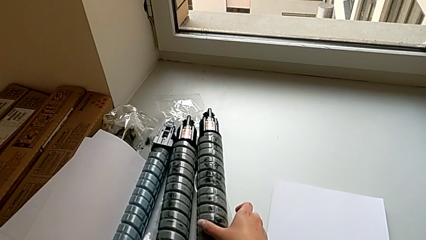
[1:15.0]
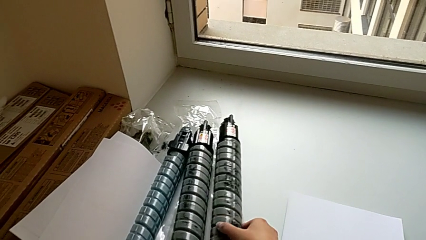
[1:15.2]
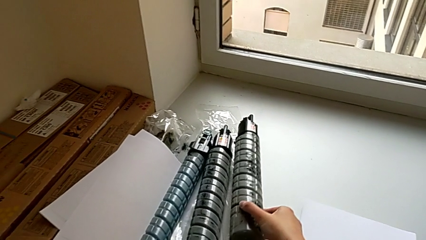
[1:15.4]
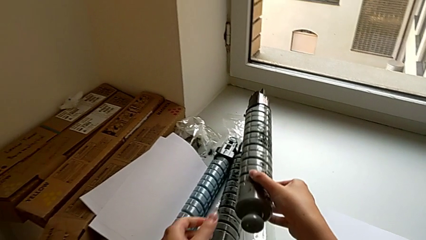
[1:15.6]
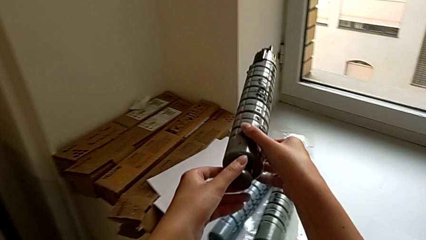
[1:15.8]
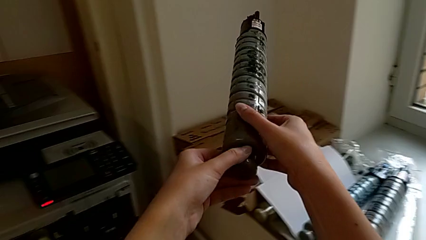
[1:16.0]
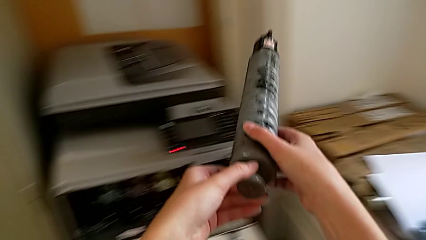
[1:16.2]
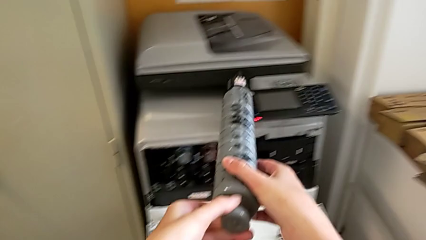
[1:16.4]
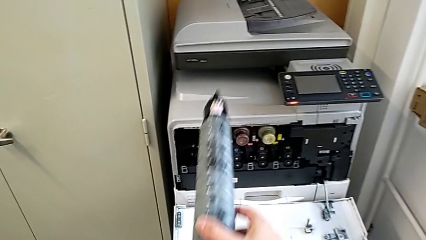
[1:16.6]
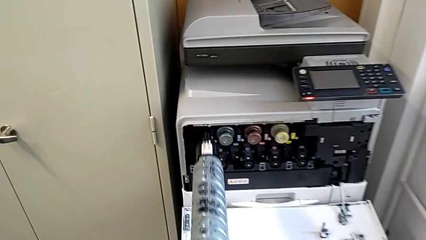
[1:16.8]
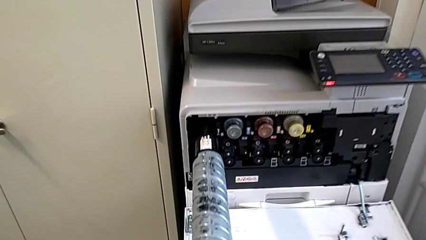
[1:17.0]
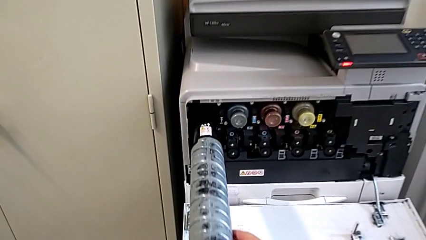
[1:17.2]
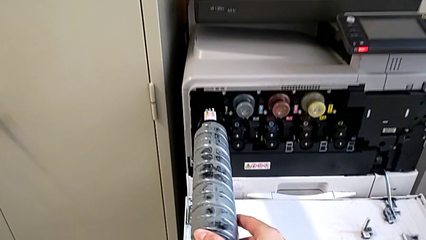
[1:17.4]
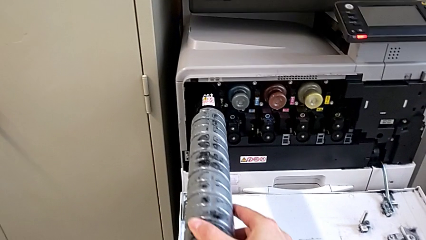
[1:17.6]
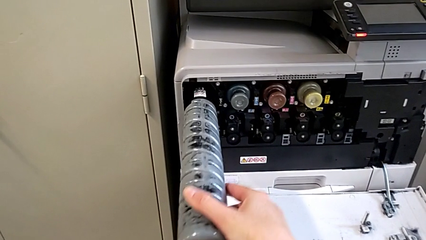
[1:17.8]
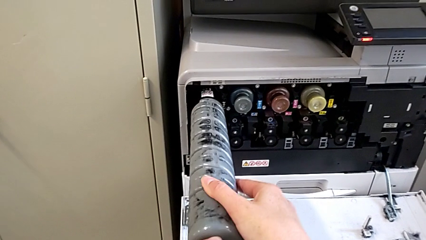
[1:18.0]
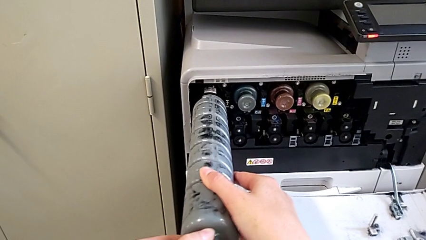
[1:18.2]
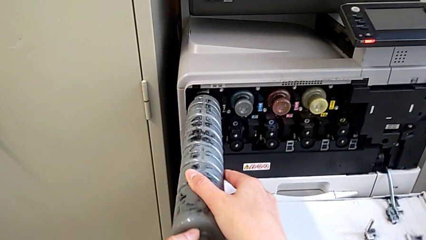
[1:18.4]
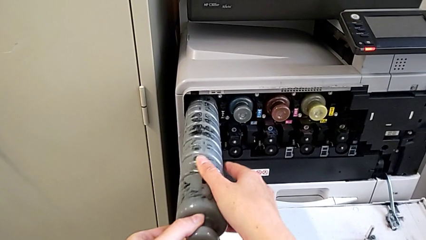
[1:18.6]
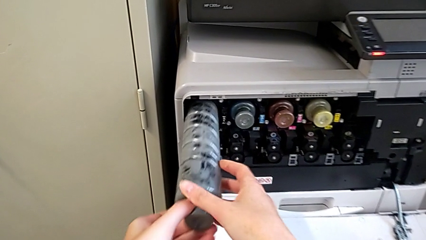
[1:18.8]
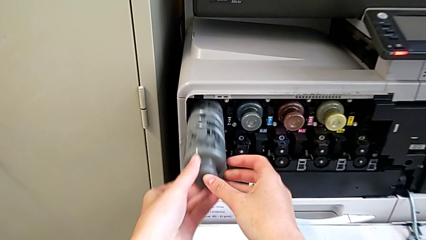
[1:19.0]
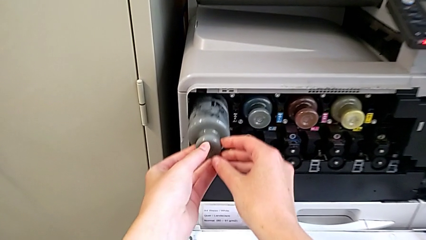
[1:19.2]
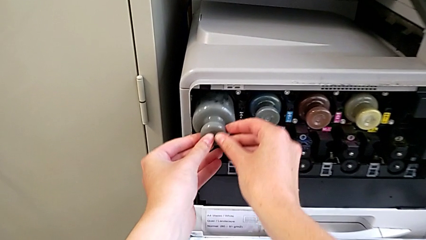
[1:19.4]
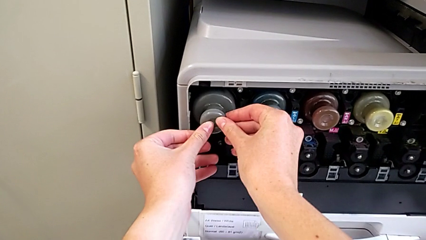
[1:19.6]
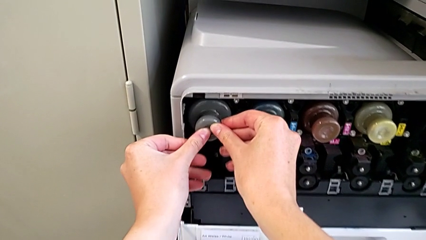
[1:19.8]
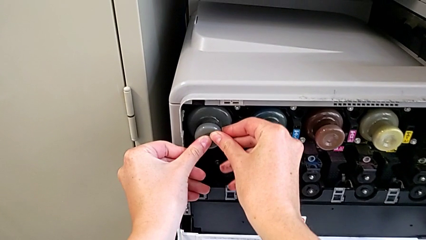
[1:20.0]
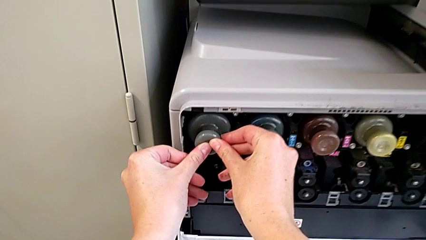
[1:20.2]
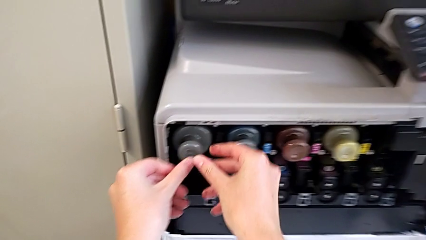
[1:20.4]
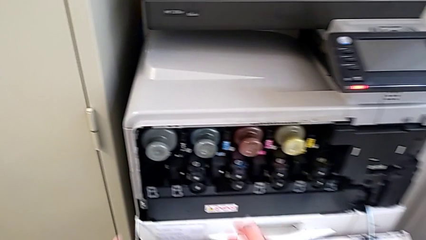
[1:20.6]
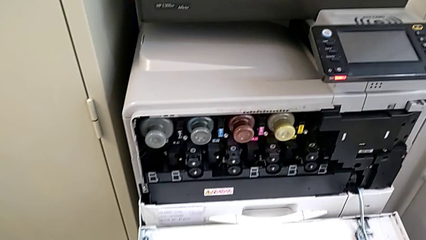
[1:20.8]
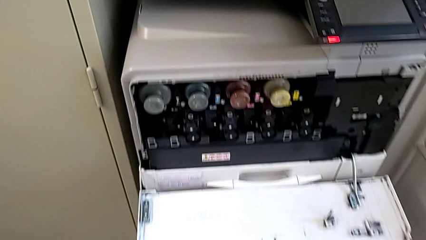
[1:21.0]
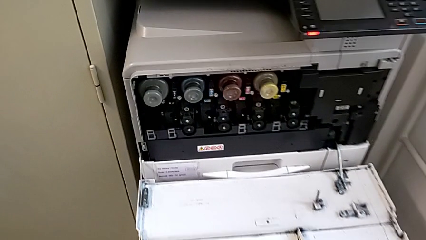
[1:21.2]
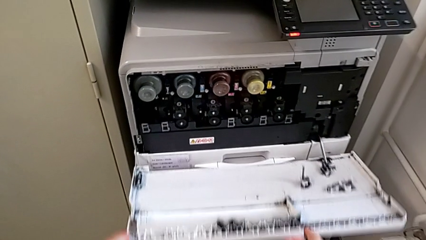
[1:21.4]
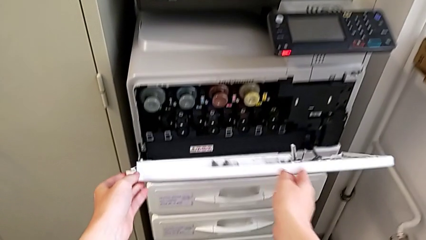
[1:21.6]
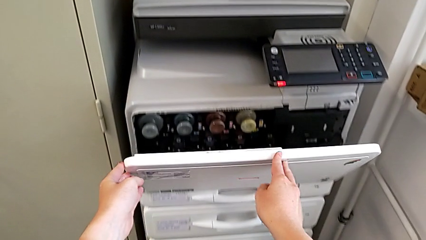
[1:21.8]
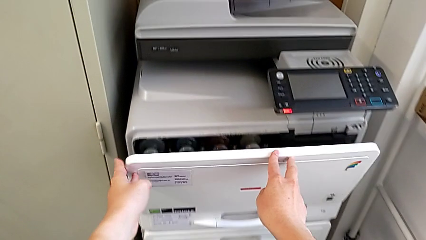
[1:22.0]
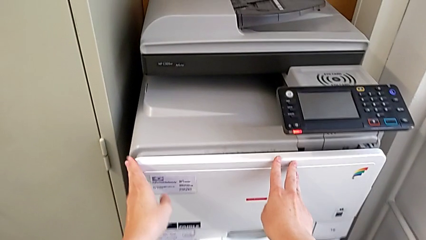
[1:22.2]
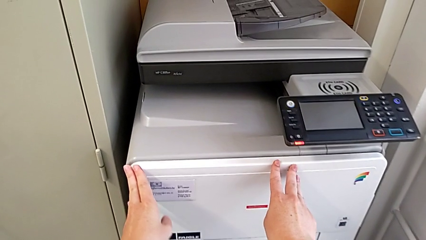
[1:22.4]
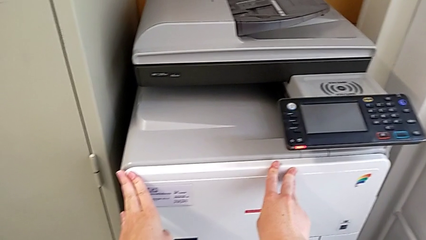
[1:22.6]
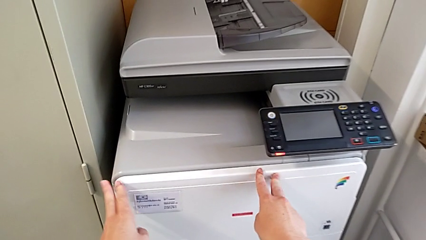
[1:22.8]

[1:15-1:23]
The camera wearer is exchanging a black ink cartridge. They grab the new ink cartridge, approach the cartridge gate, insert the new ink cartridge and close the cartridge gate.
